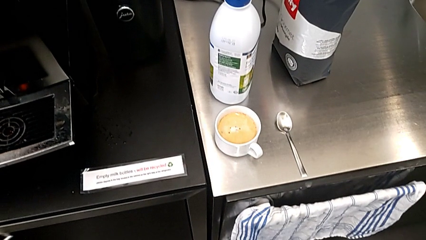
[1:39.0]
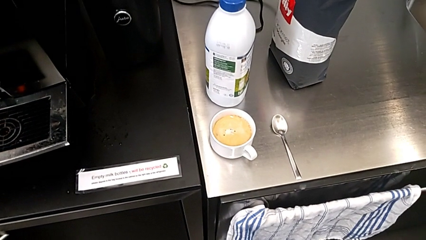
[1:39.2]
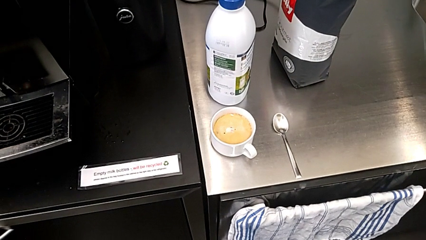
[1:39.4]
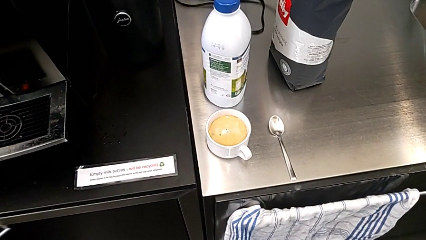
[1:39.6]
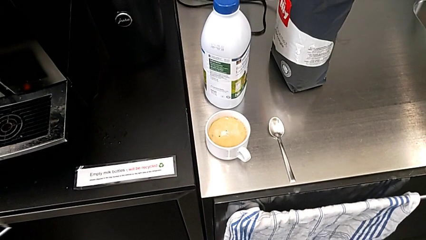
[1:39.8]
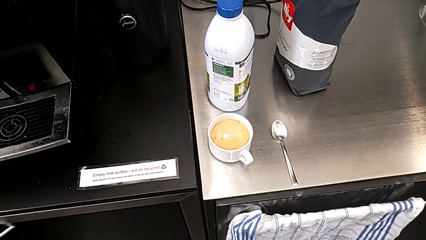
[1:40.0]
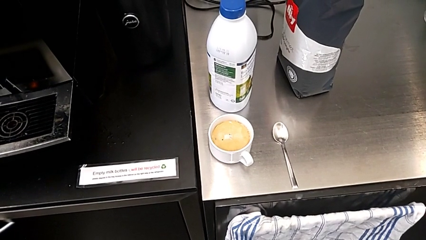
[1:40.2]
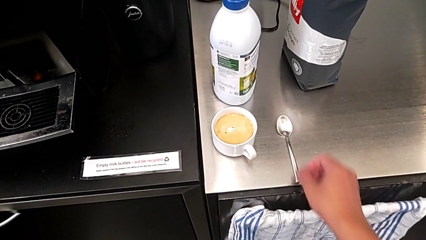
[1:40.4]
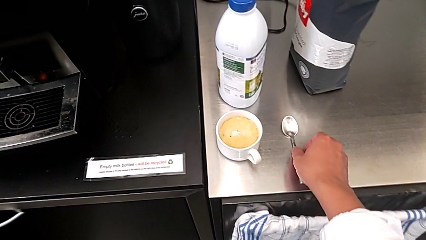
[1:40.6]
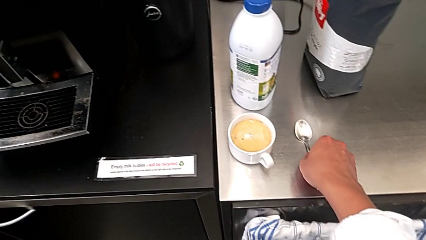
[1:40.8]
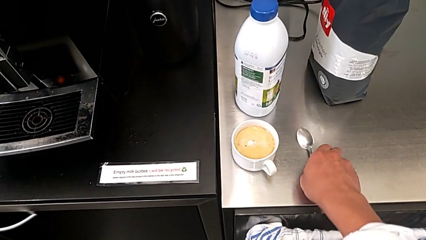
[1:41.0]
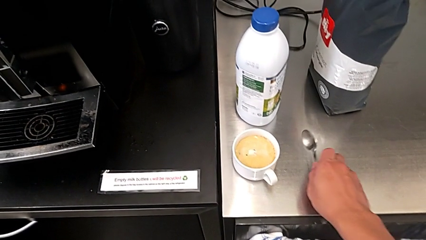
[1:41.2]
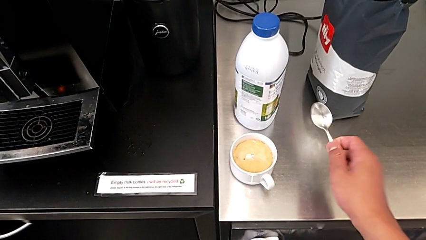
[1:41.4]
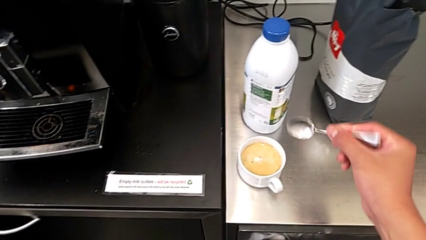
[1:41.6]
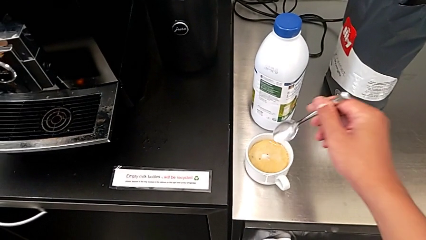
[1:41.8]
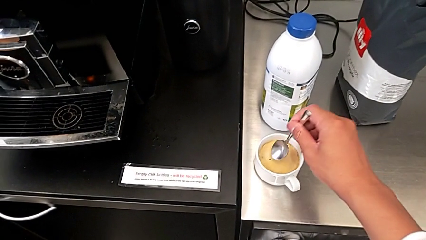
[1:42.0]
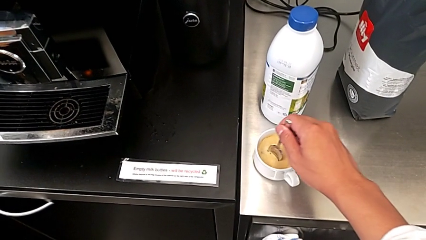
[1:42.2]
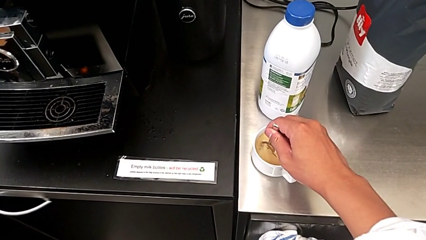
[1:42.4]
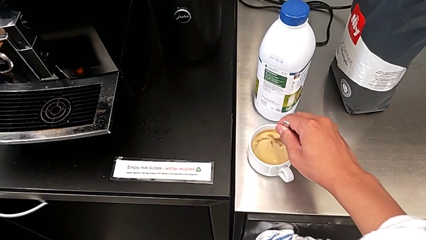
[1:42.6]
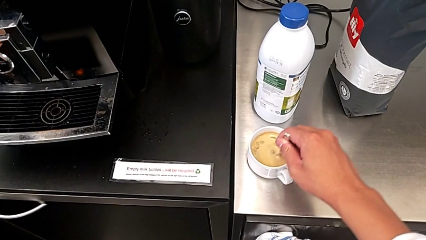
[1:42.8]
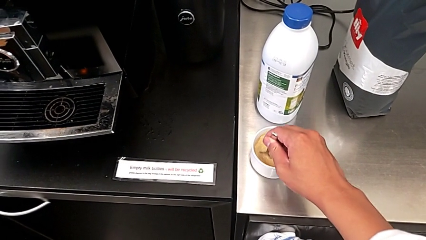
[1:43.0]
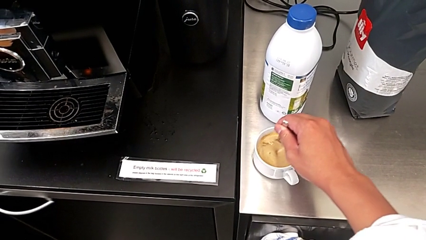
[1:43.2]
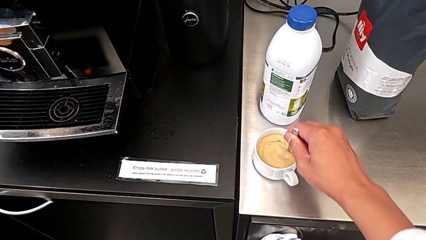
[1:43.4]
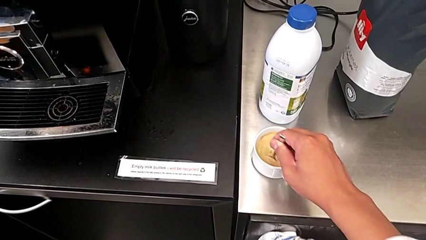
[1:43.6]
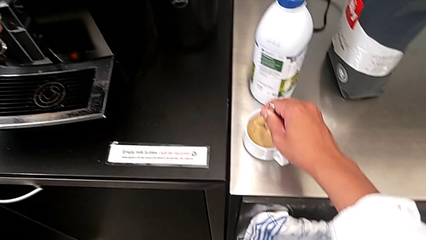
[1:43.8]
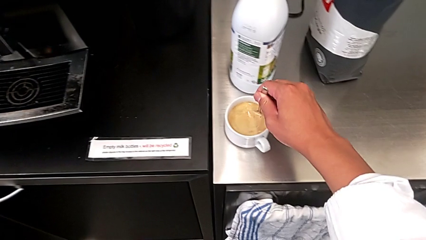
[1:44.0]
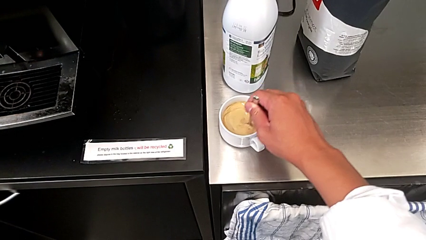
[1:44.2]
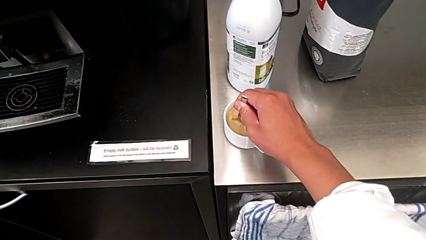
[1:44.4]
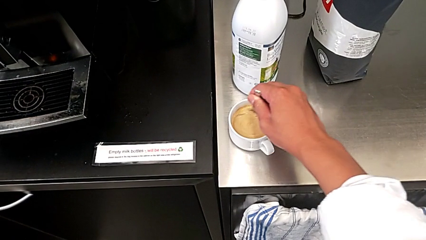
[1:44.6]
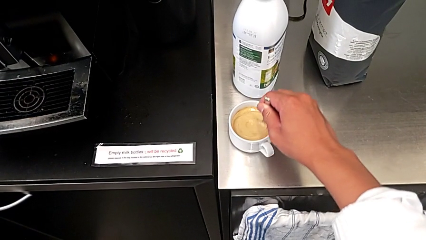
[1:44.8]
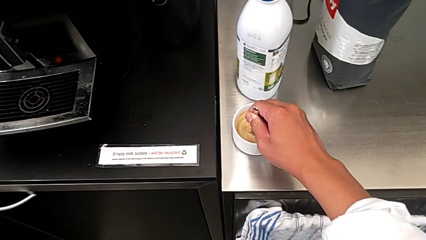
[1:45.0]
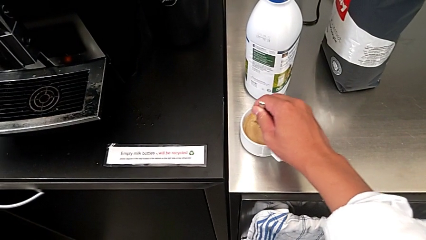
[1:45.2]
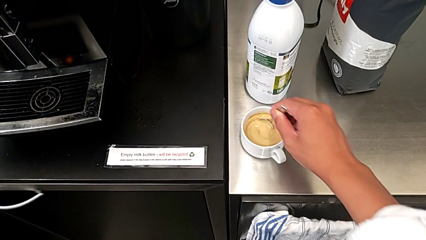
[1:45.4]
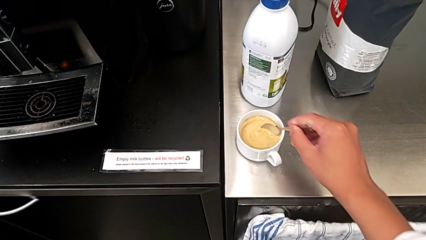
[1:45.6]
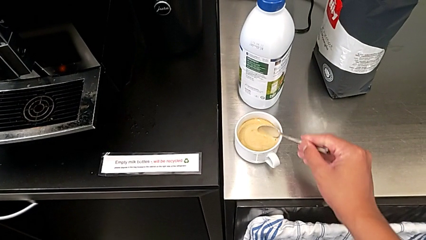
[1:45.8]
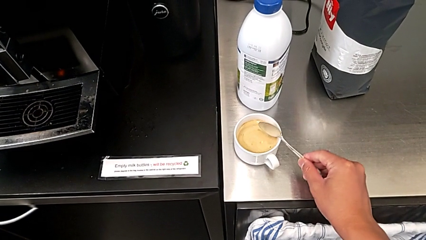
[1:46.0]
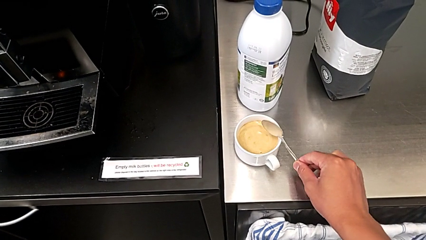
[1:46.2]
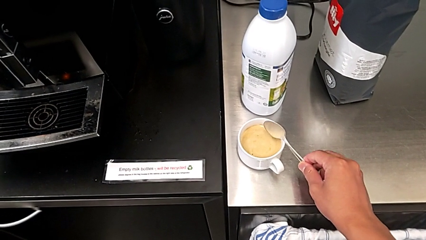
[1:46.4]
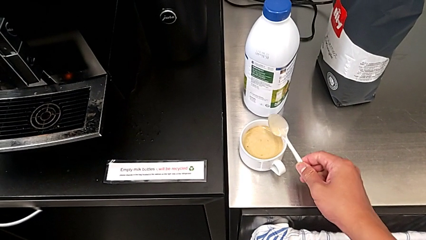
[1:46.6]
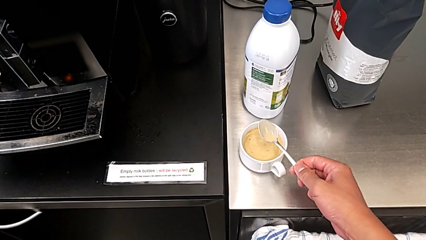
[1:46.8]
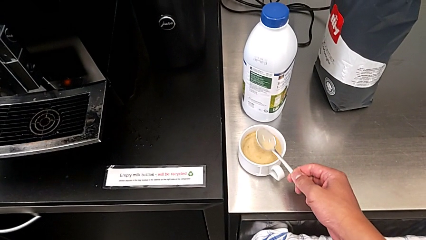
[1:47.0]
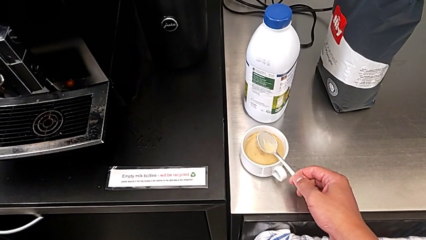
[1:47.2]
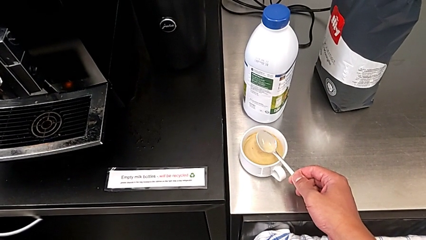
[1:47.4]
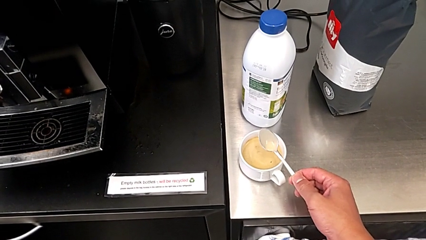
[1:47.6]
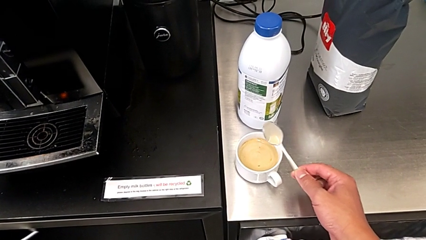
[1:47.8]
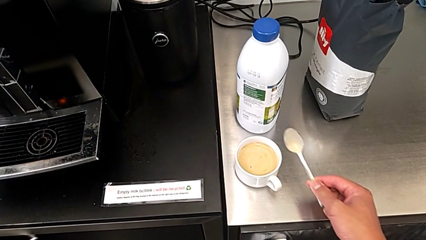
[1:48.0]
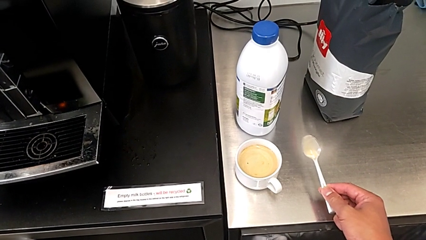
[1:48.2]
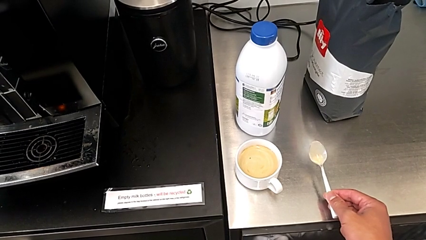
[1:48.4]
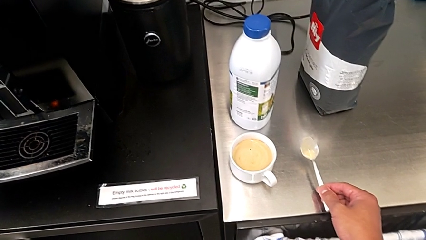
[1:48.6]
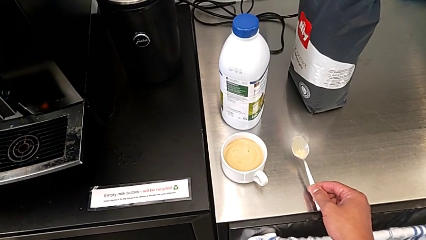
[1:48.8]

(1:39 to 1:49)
The camera wearer stirs the coffee regularly. They grab the spoon and place it. They stir the coffee, lift the spoon and place it.

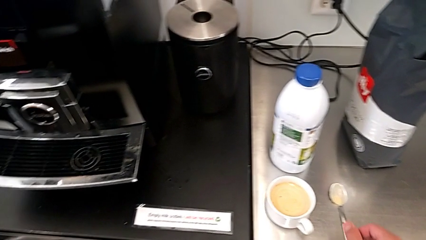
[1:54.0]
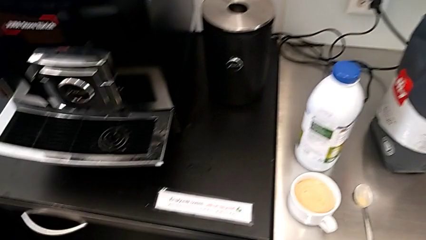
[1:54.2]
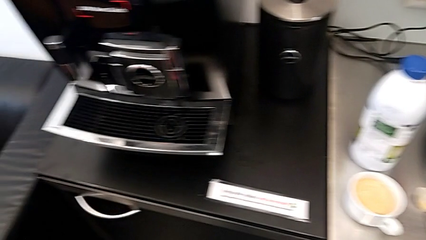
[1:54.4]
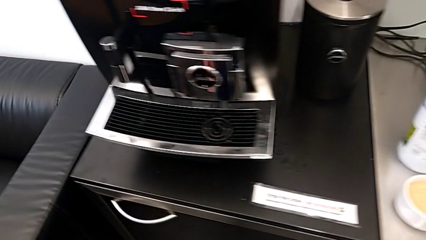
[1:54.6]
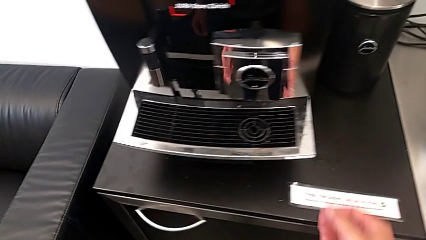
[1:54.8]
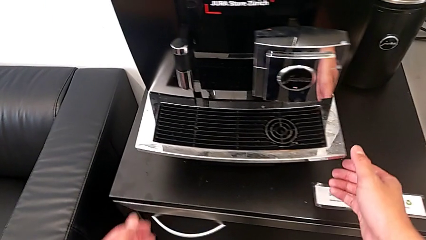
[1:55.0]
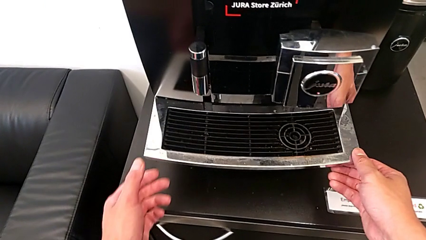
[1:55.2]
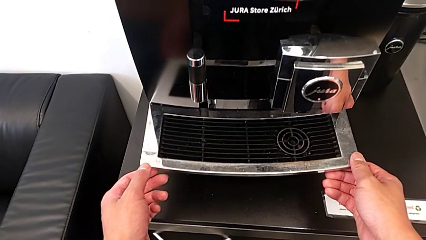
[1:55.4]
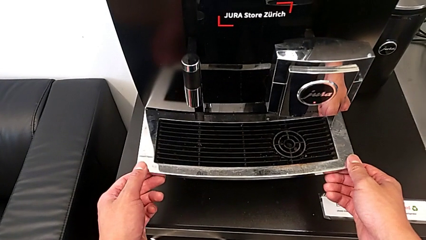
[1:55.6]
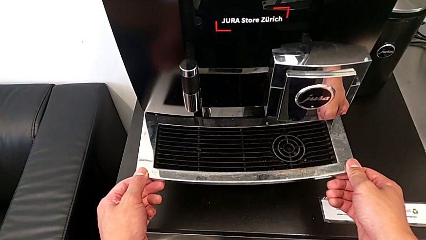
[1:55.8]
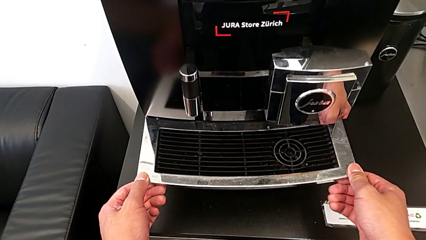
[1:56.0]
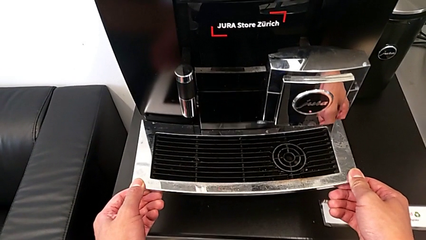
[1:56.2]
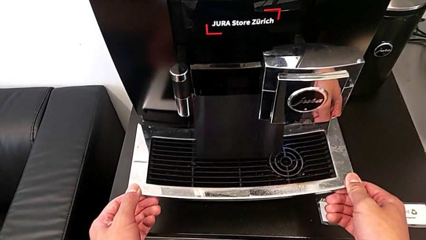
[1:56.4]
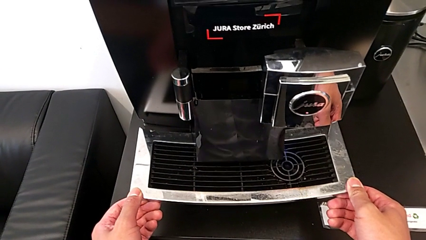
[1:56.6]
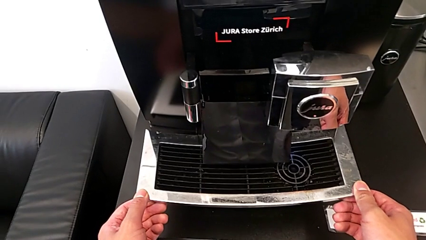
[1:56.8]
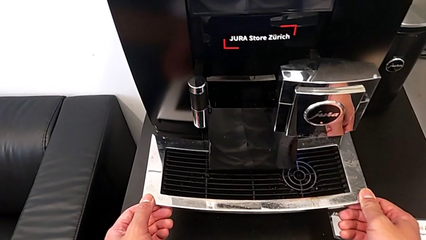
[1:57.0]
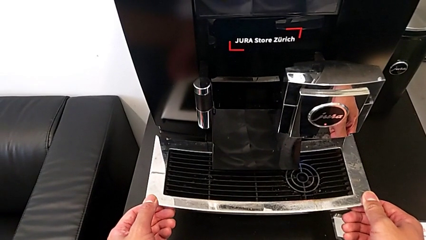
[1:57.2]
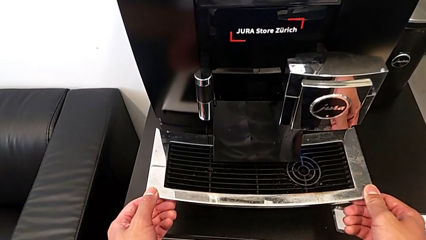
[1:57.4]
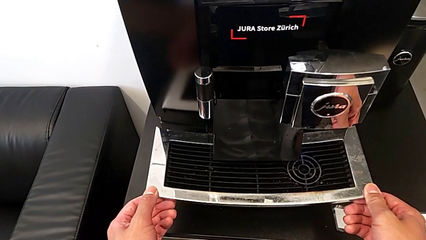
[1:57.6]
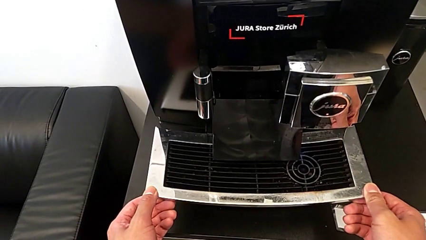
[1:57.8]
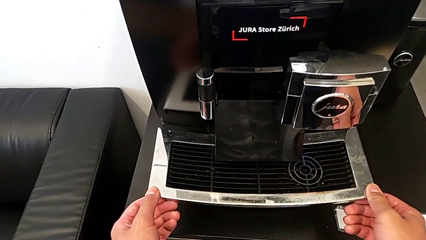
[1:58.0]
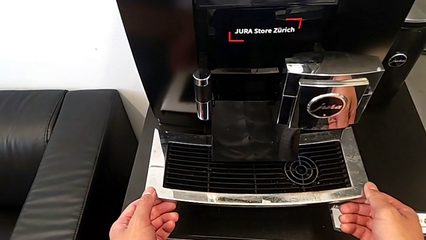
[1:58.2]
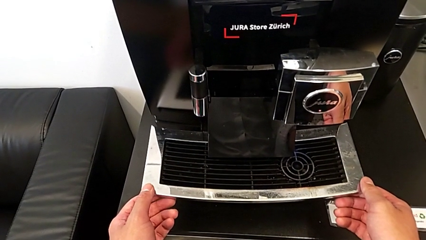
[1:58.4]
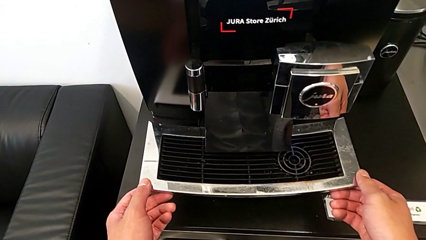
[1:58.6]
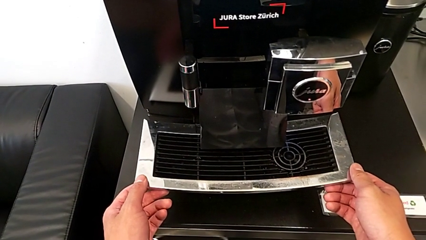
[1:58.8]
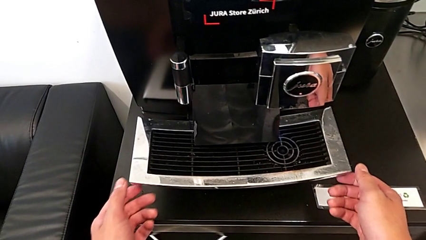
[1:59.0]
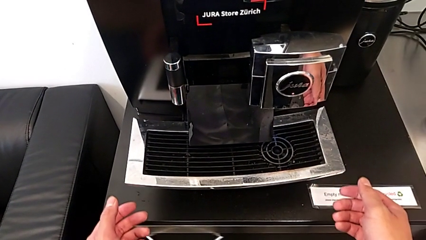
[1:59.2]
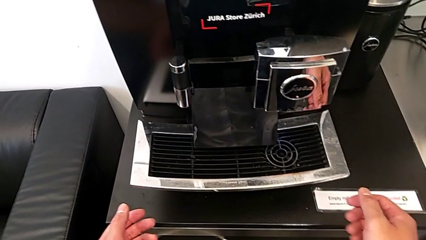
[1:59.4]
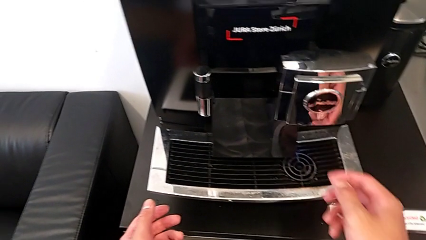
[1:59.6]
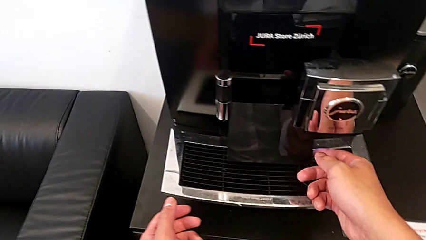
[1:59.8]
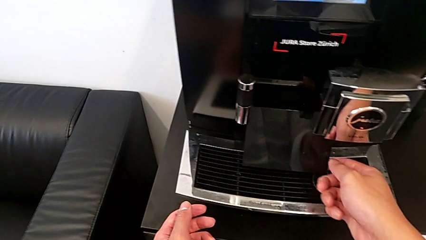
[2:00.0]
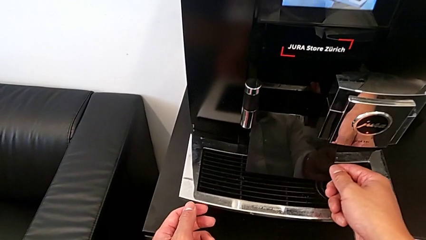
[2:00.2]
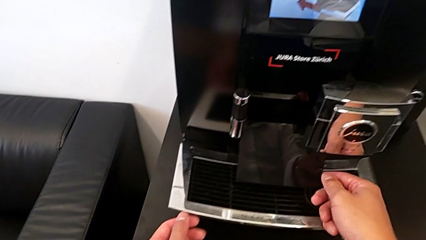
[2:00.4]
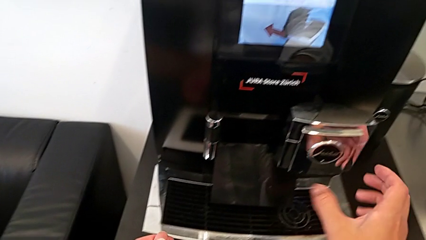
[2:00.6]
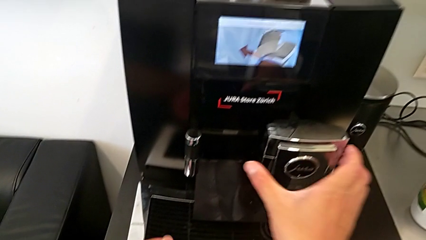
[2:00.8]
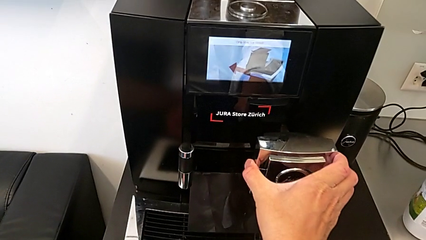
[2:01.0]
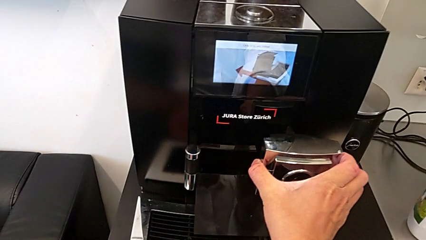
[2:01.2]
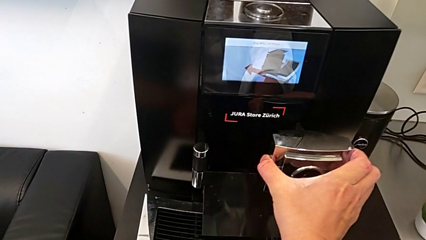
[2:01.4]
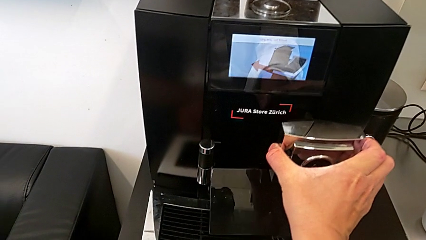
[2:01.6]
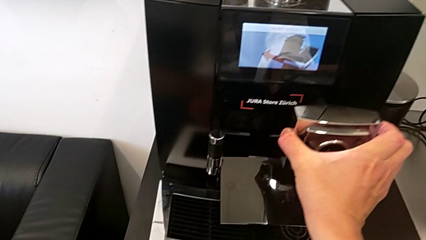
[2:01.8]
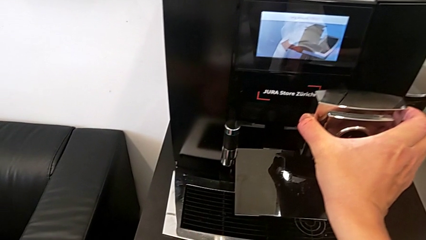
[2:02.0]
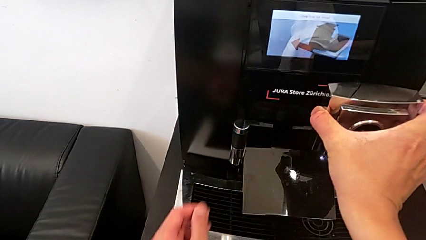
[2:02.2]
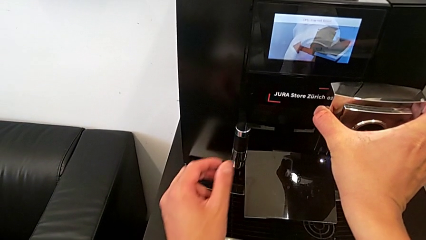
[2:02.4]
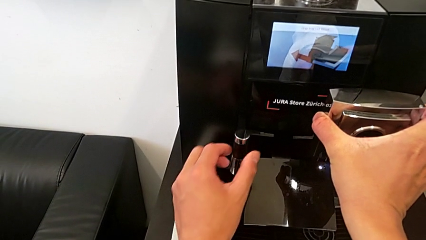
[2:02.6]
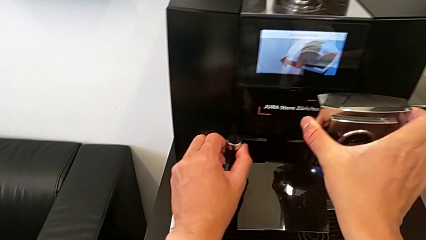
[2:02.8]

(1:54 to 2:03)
The camera wearer is pulling out the bottom drip tray that is rectangular. They wrongly pull the top drip tray. They lift the black cover, grab the dispenser and lift it.
